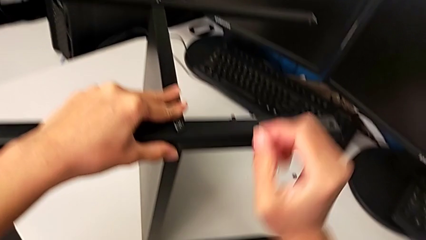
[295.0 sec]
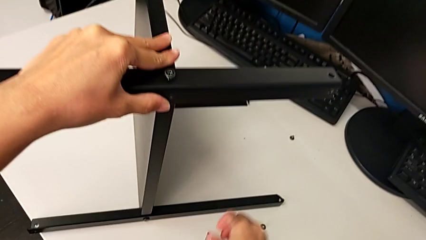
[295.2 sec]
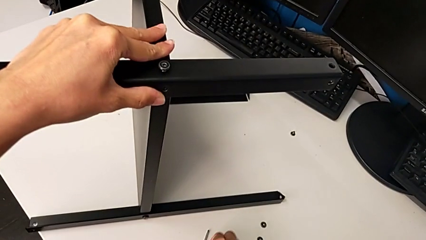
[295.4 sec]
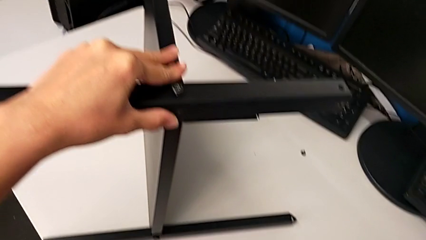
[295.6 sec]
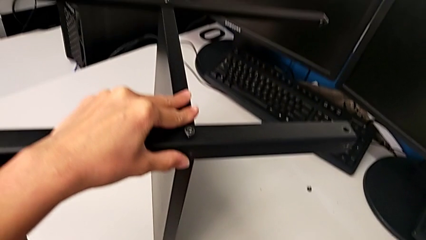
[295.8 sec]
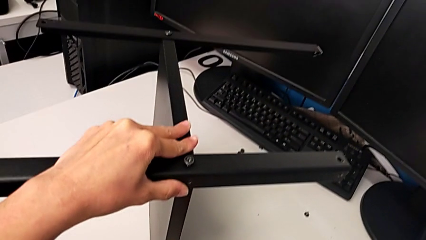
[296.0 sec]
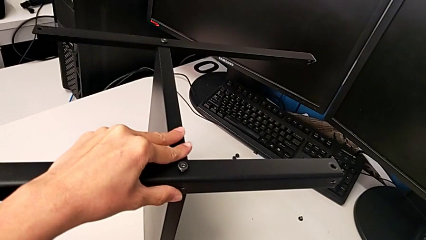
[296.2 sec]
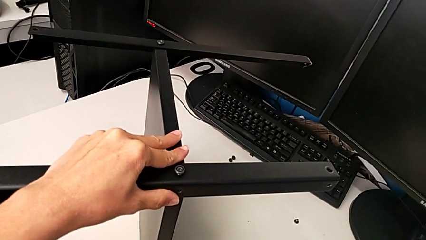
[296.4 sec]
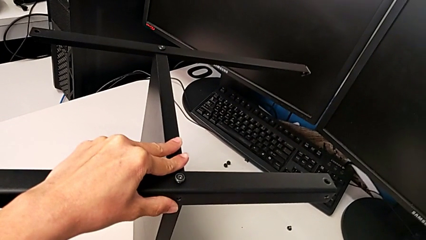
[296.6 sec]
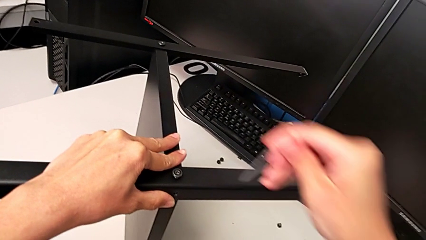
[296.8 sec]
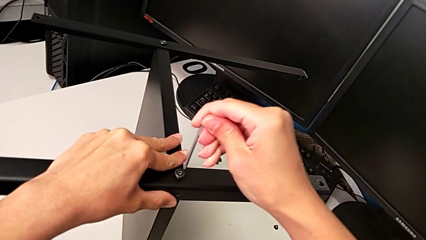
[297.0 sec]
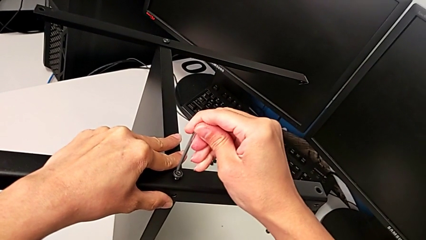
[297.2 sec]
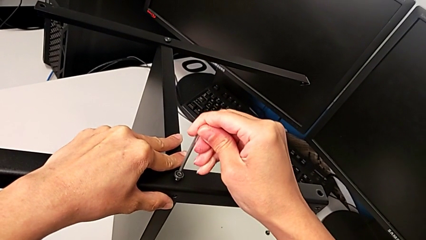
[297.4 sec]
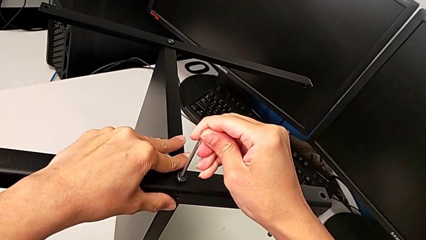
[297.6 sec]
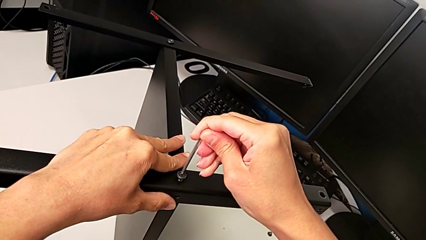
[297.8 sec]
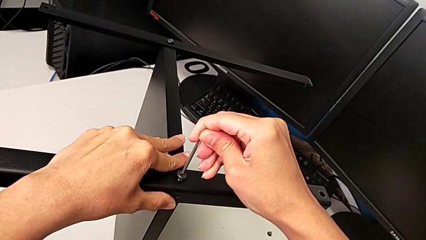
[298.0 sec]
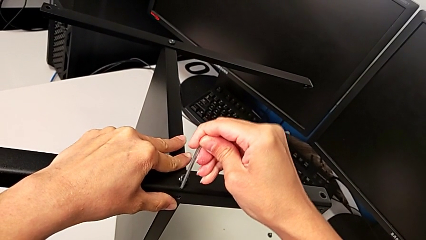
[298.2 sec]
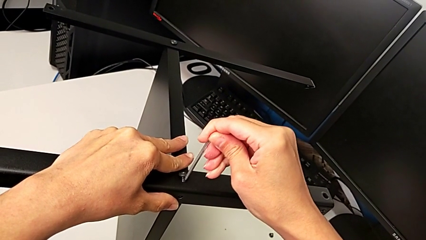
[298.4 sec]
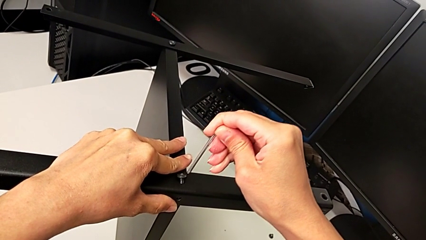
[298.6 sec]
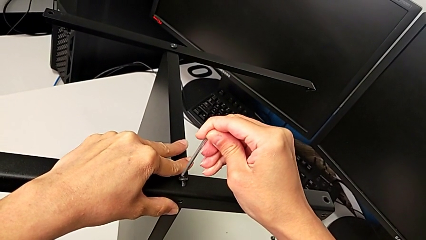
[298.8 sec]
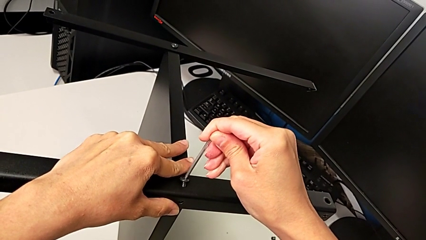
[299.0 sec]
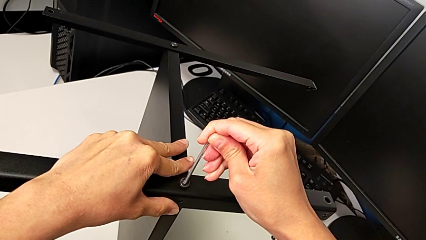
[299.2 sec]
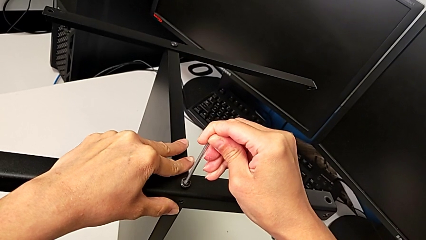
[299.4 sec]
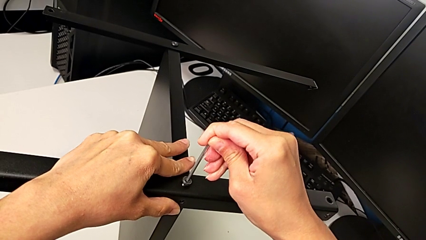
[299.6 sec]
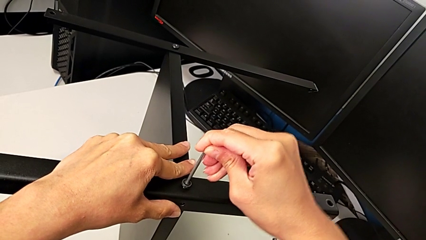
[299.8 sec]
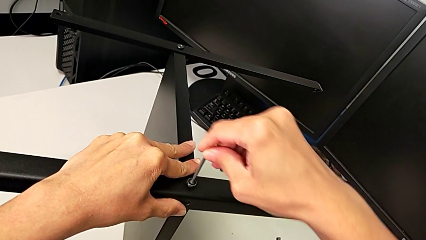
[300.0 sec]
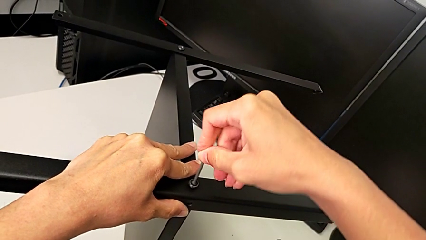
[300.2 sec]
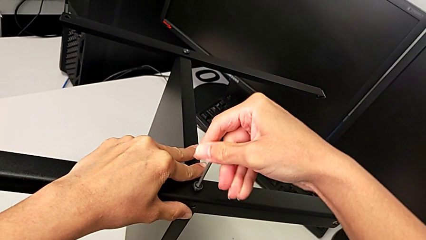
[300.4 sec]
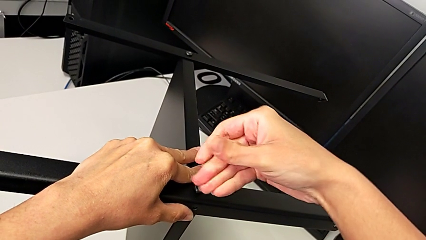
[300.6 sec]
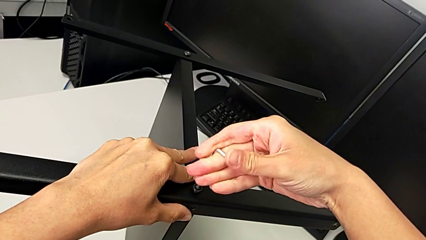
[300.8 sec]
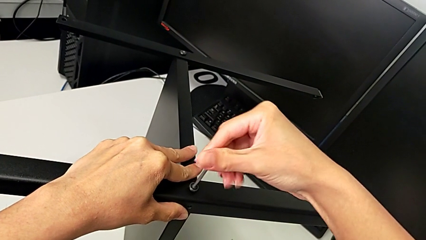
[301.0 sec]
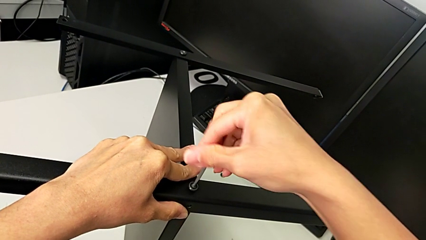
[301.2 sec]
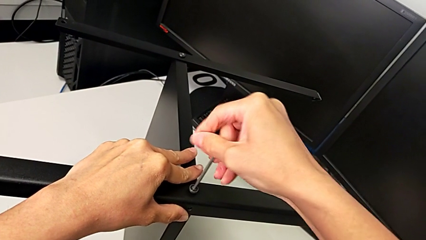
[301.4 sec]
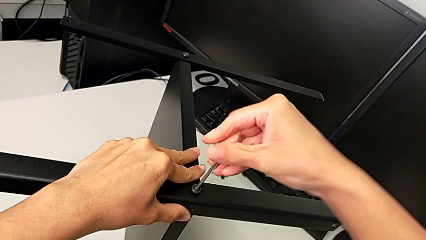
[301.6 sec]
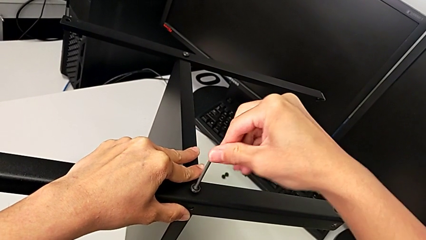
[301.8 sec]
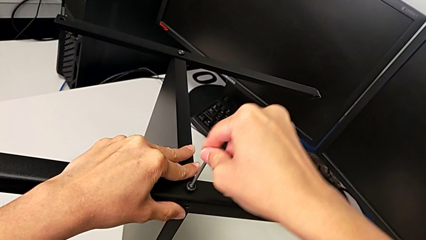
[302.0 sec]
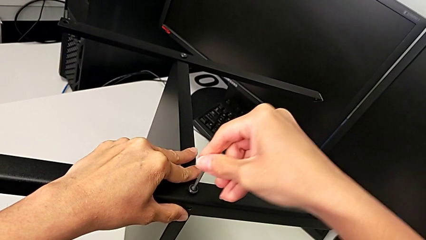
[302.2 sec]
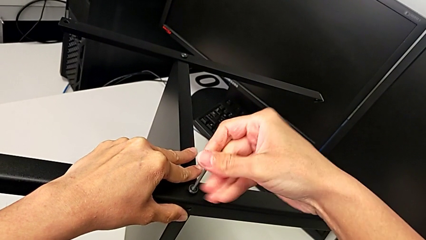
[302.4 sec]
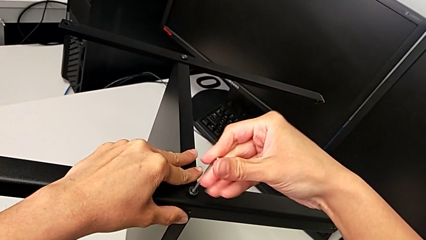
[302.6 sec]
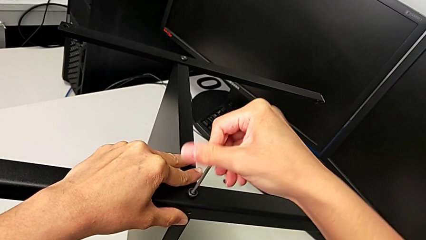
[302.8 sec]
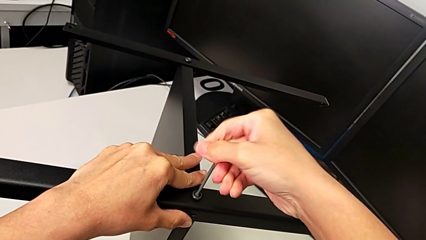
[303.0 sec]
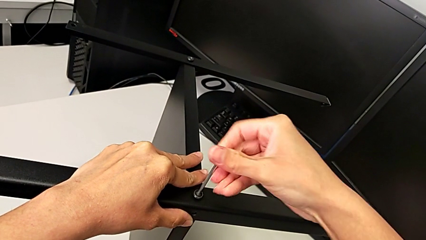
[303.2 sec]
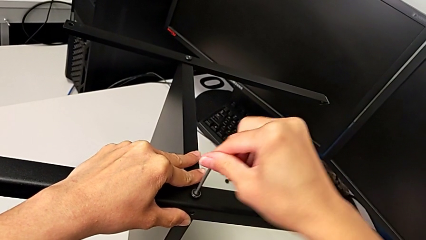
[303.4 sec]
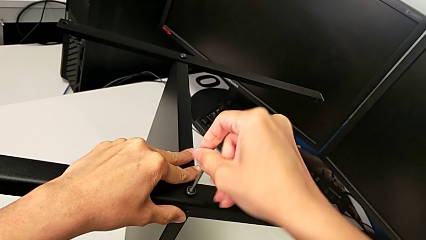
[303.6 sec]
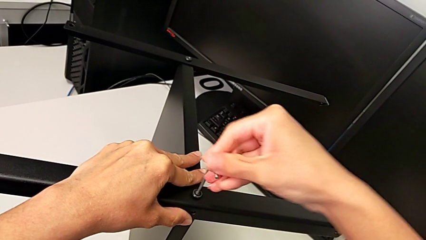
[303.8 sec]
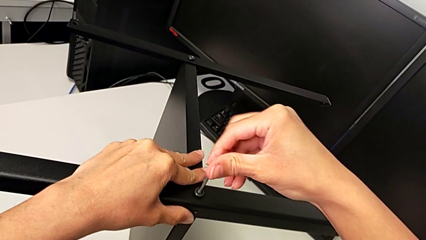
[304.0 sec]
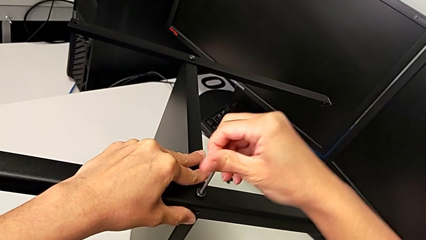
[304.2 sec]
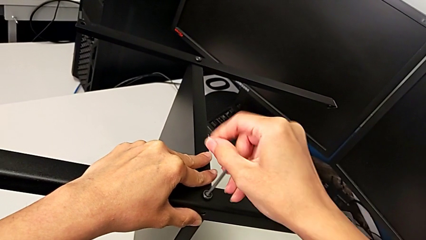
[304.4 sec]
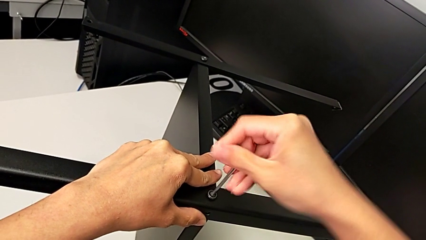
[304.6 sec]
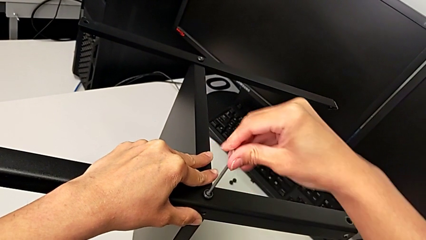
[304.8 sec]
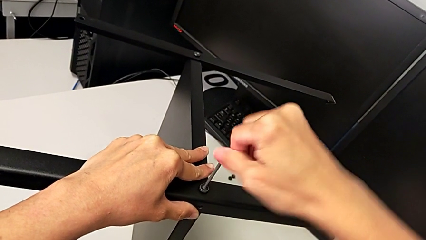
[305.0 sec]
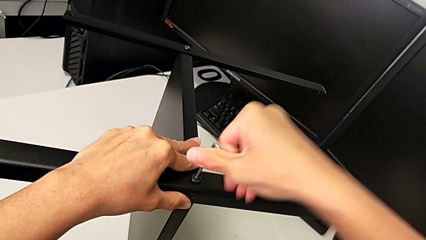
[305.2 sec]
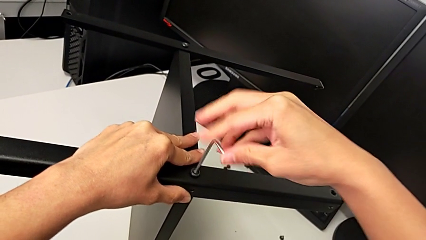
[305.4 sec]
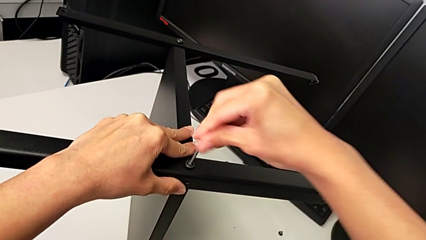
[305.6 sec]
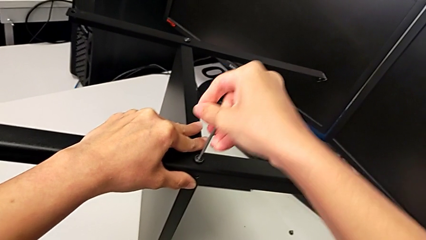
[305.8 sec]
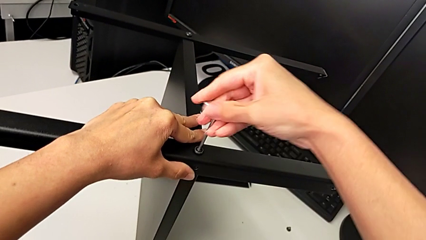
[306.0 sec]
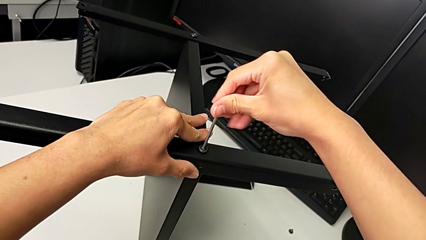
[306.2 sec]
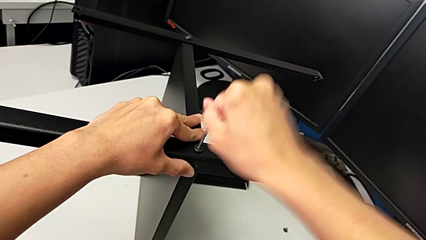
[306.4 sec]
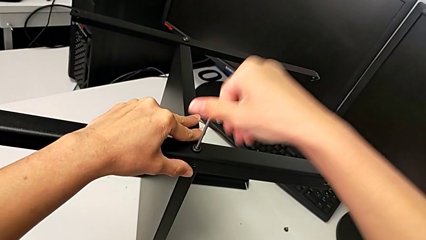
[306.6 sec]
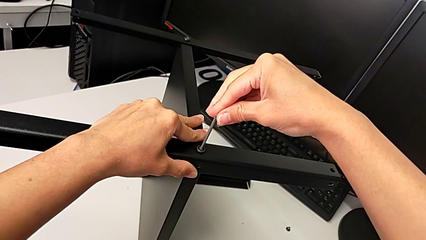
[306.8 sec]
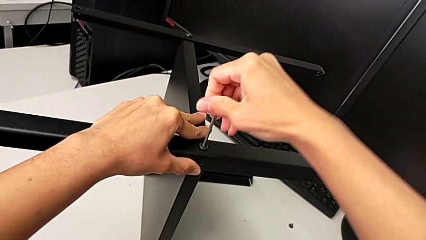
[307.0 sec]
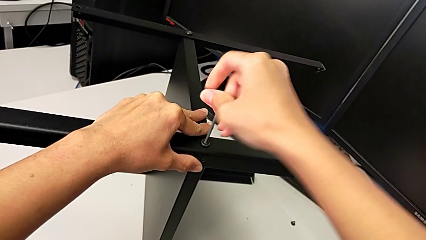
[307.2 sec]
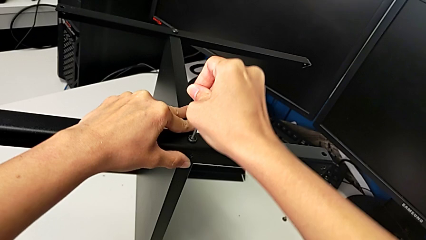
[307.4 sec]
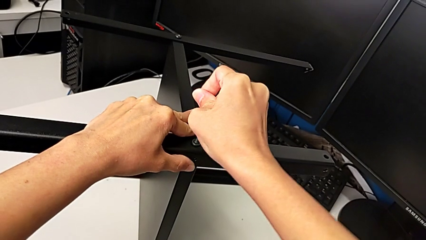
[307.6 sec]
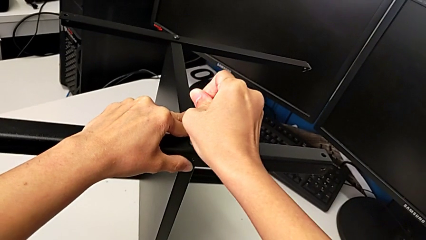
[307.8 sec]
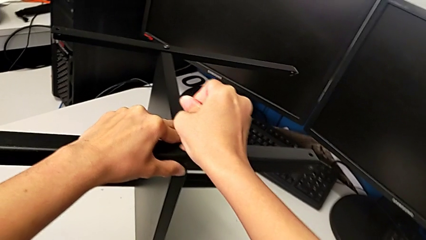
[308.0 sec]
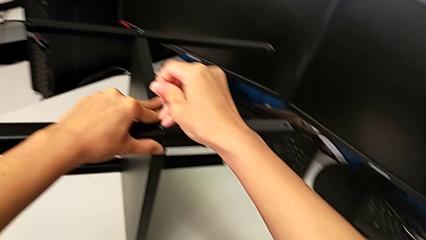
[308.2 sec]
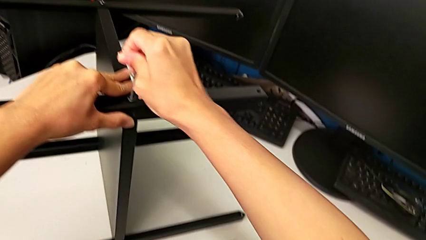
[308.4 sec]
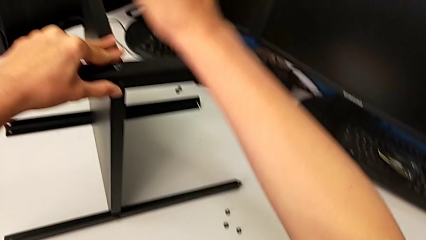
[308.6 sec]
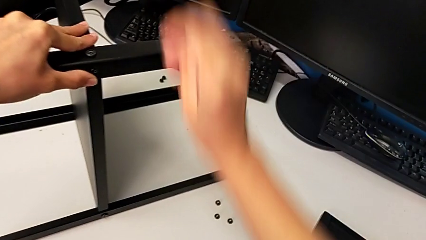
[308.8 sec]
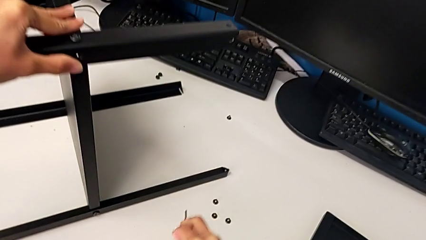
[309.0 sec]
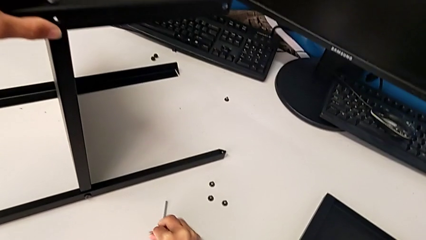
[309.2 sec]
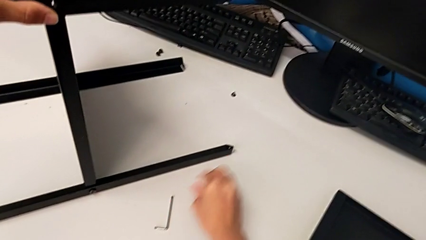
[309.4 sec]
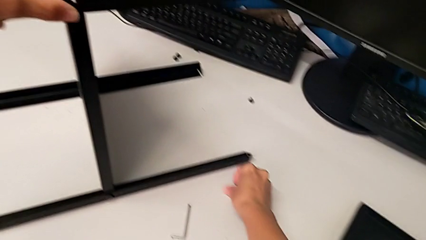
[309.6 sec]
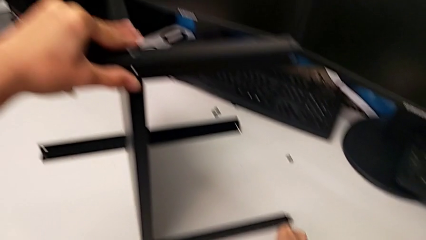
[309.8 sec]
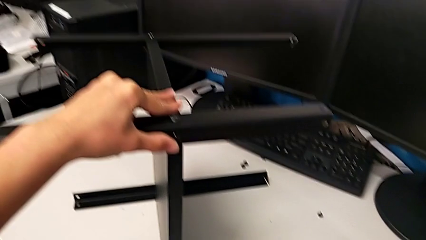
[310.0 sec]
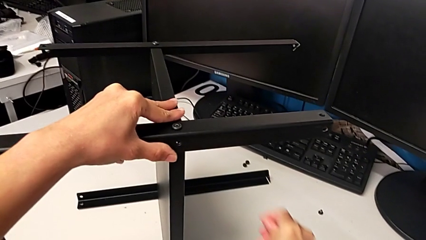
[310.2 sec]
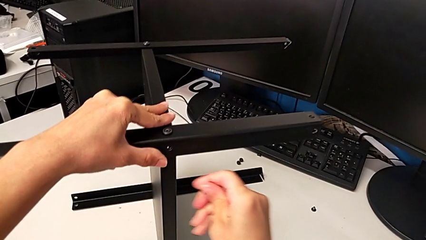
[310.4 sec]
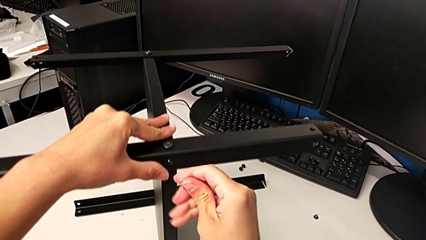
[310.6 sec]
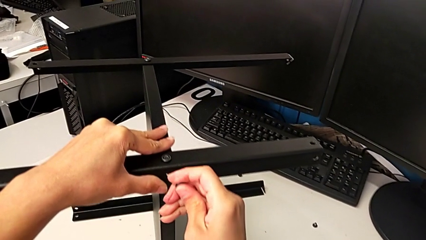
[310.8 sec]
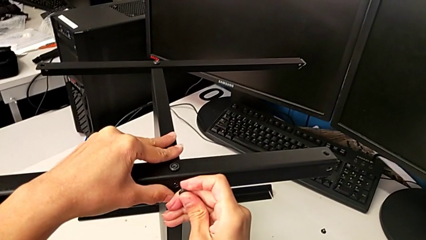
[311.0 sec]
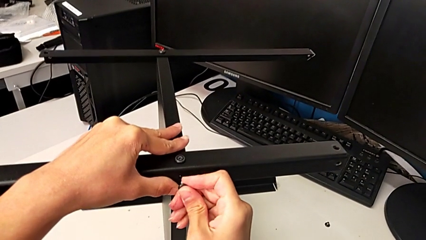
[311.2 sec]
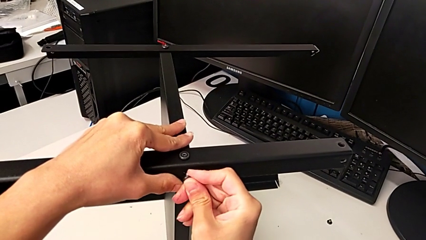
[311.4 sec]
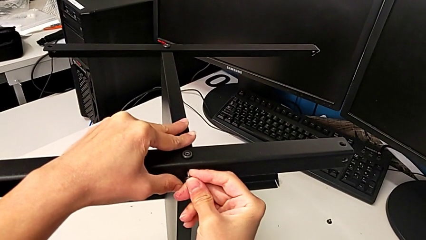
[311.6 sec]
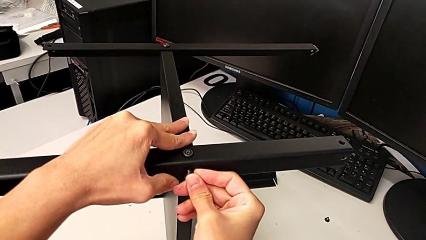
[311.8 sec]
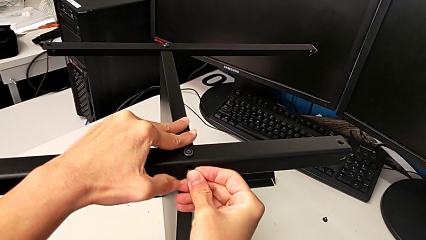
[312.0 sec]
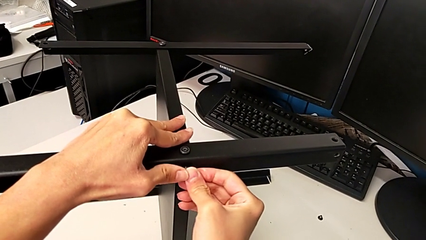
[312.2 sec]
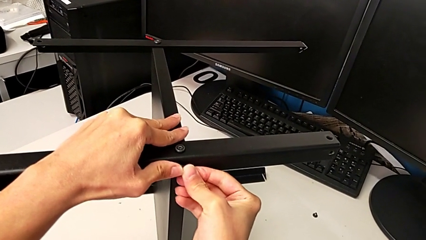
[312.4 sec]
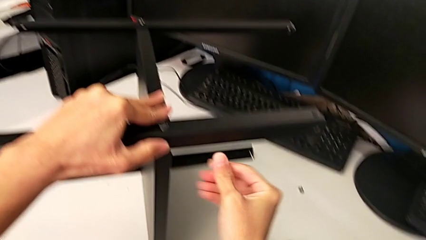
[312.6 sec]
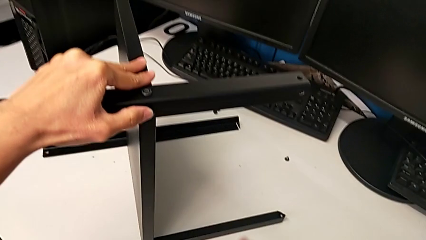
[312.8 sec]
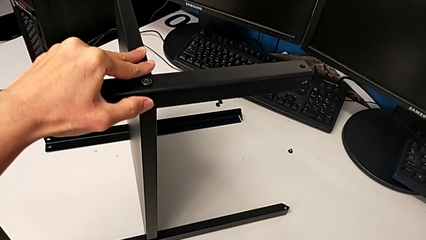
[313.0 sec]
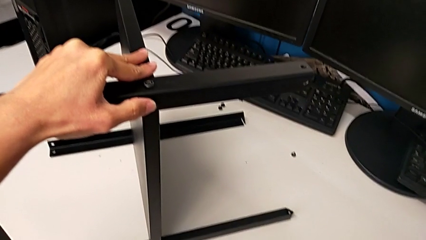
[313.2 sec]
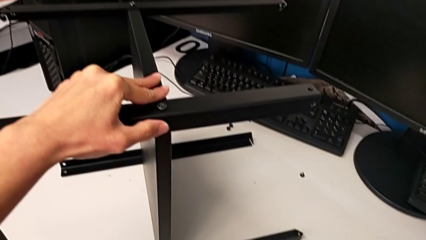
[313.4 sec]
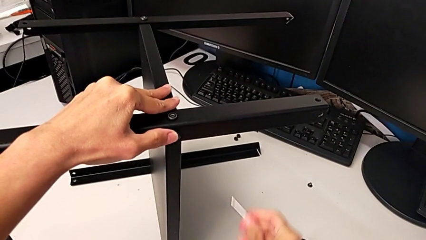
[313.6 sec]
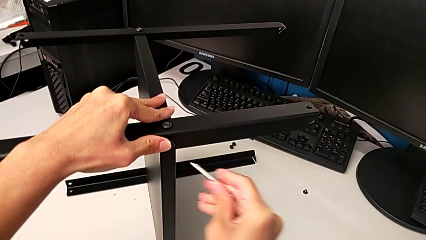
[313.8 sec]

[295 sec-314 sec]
The camera wearer is assembling another leg. They grab the Allen wrench, insert it, screw the hex socket head, withdraw the Allen wrench, place it, grab the second hex socket head, insert the hex socket head and grab the Allen wrench.
